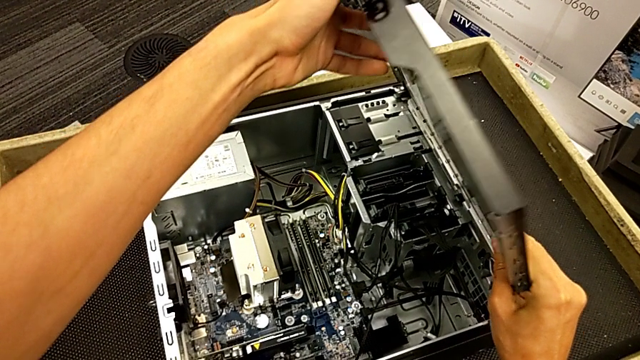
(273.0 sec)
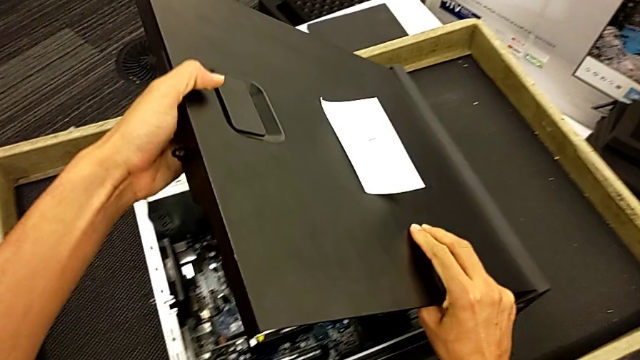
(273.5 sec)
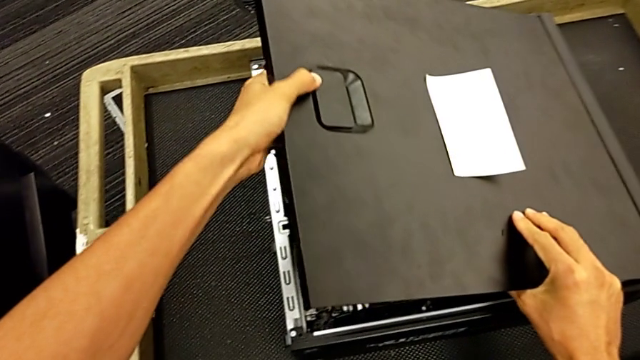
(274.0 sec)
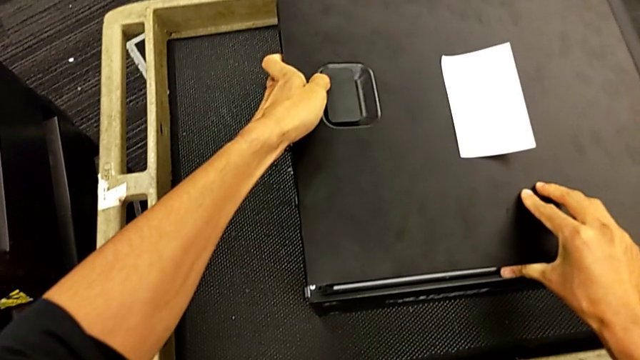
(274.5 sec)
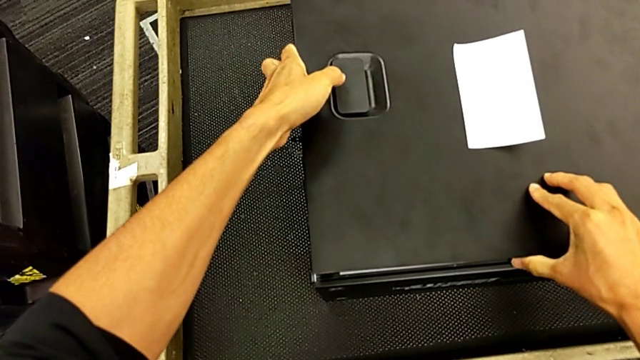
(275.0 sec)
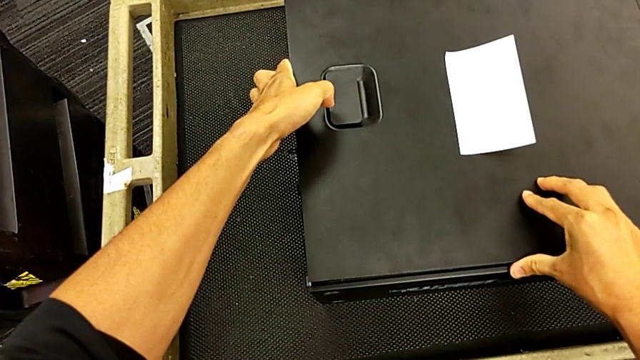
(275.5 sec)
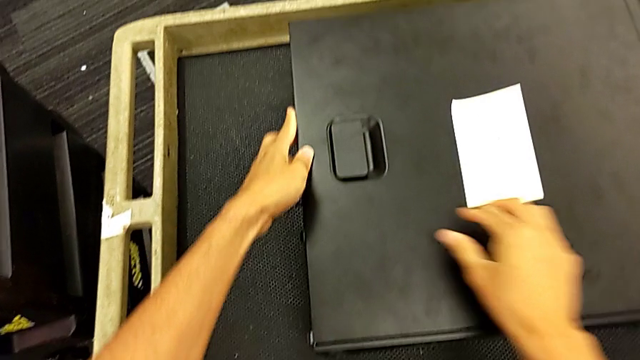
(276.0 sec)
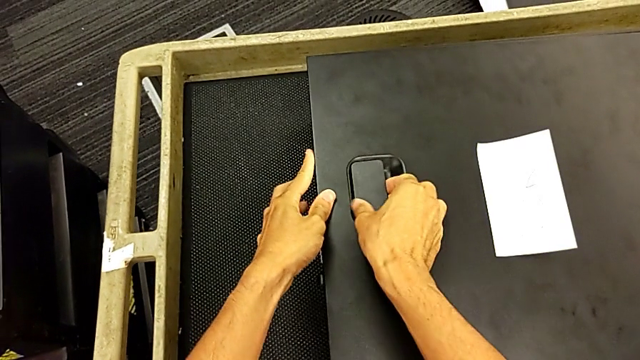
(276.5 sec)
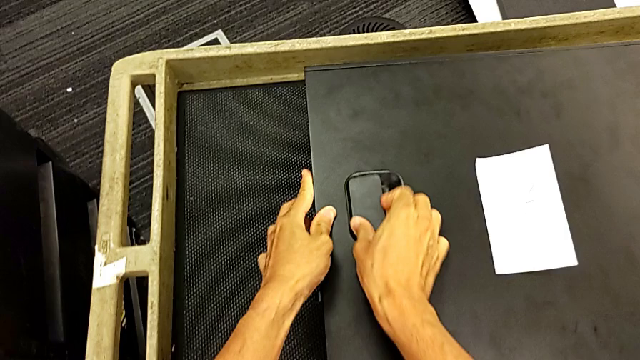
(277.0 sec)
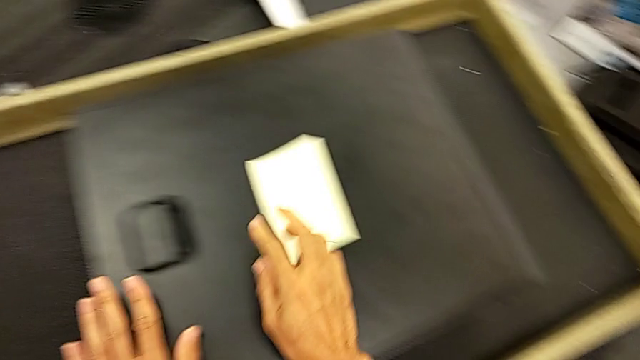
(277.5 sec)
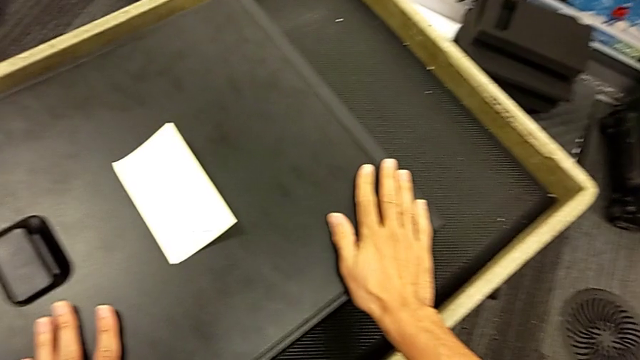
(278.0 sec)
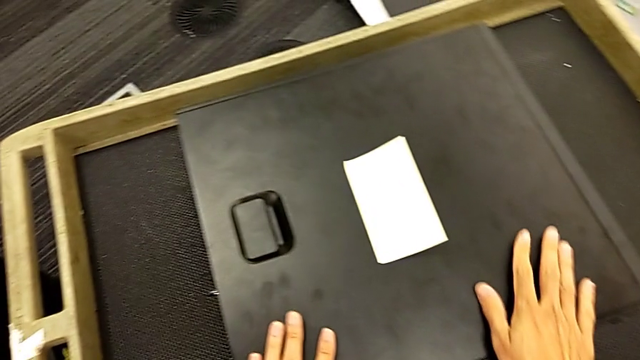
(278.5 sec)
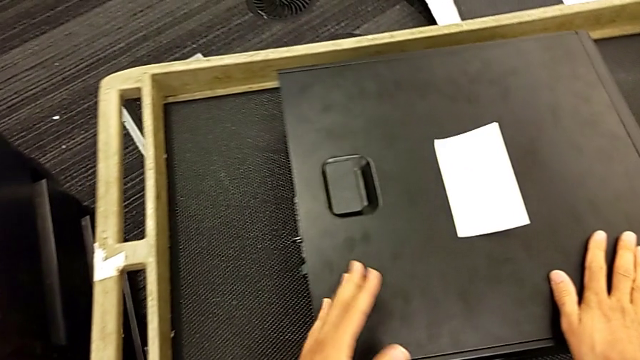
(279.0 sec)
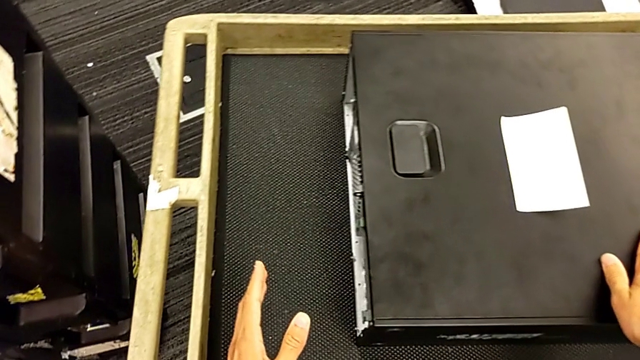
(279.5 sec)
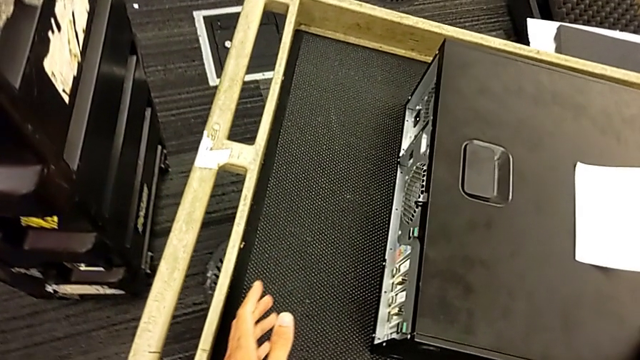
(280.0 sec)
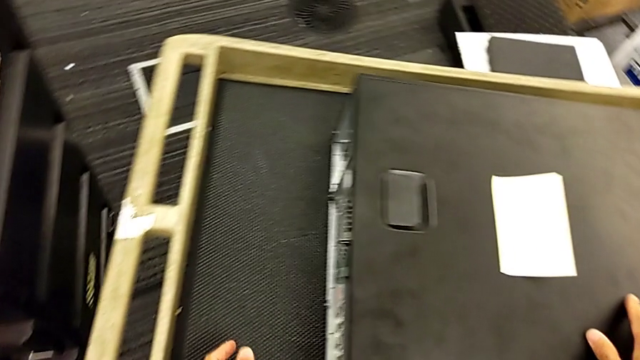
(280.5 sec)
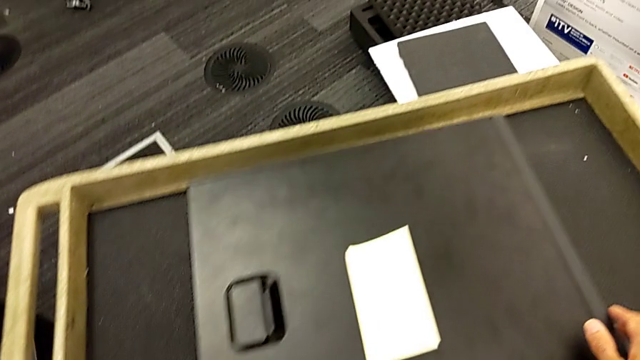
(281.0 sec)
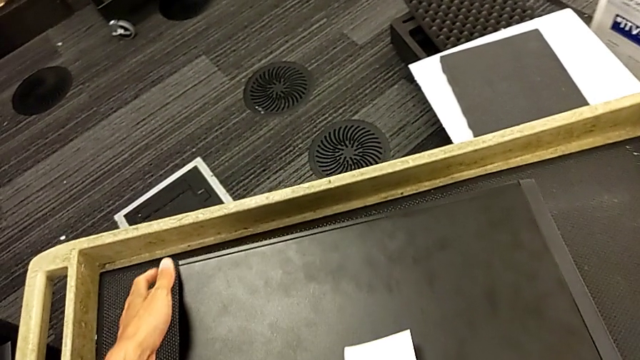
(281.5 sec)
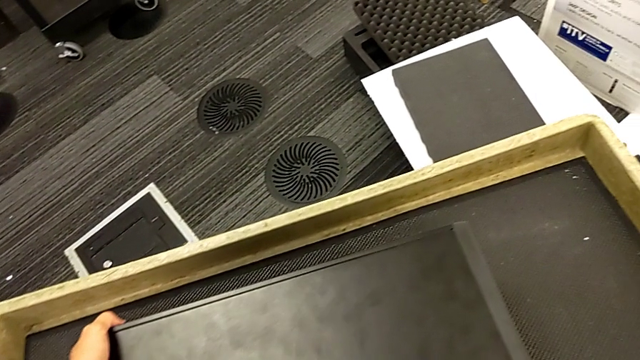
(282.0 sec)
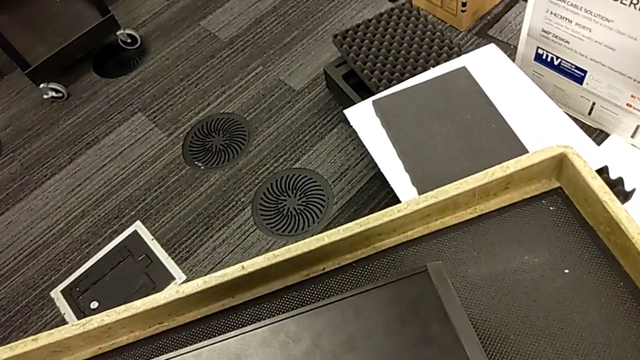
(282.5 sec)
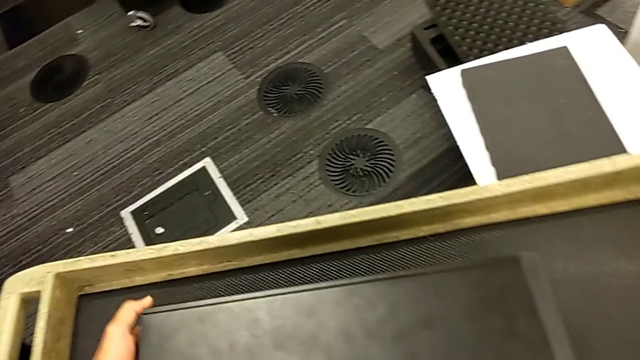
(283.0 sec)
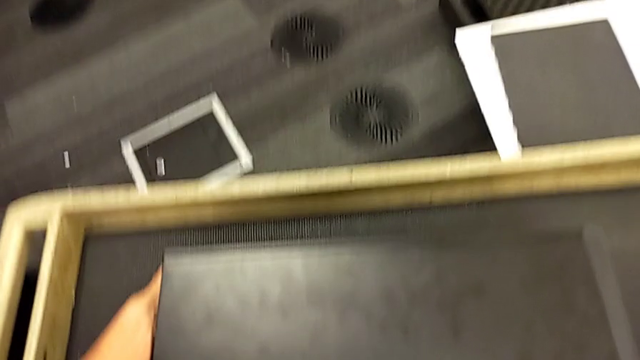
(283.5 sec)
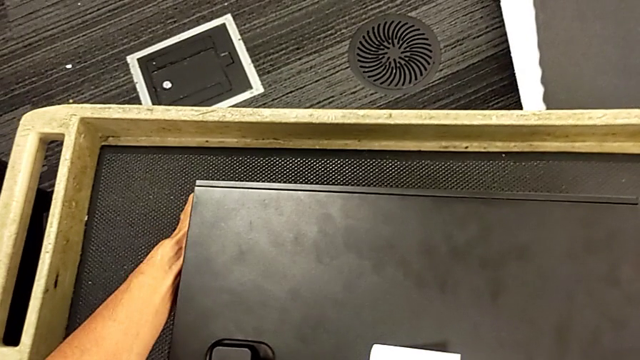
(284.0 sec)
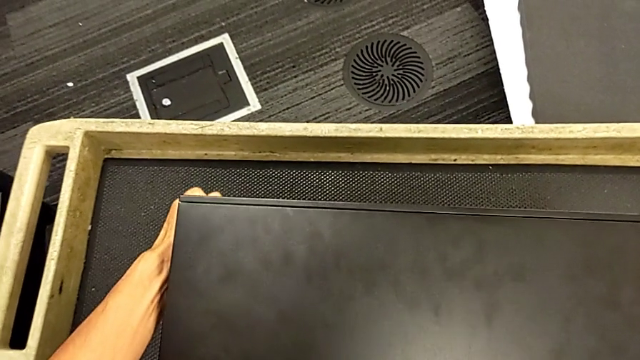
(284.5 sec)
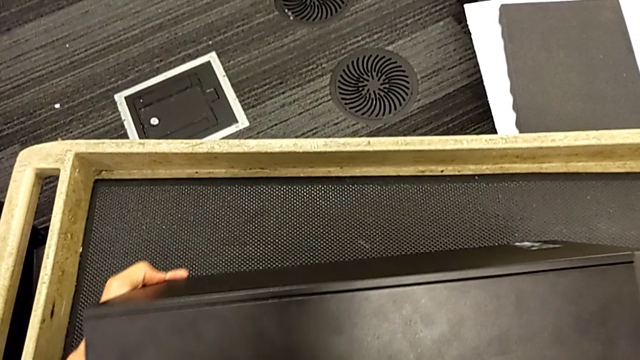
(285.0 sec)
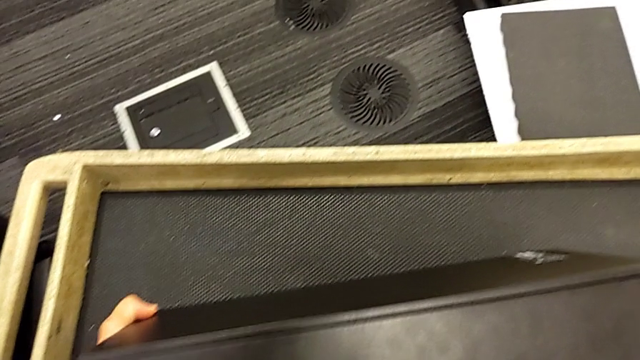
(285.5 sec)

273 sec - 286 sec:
The camera wearer is closing the computer tower. They keep placing the cover and grab the computer tower.

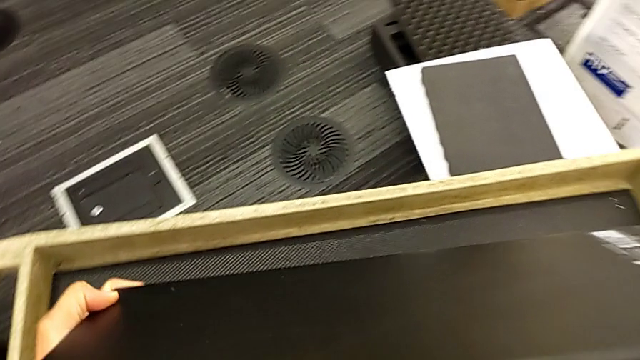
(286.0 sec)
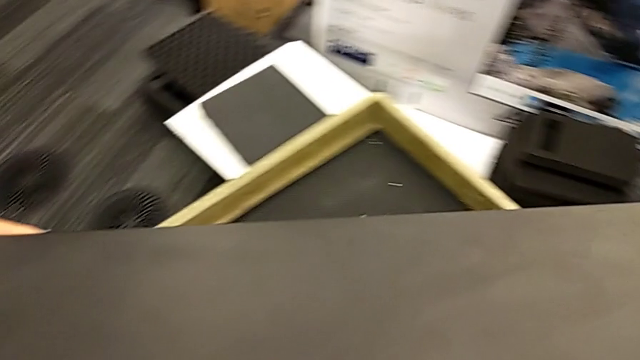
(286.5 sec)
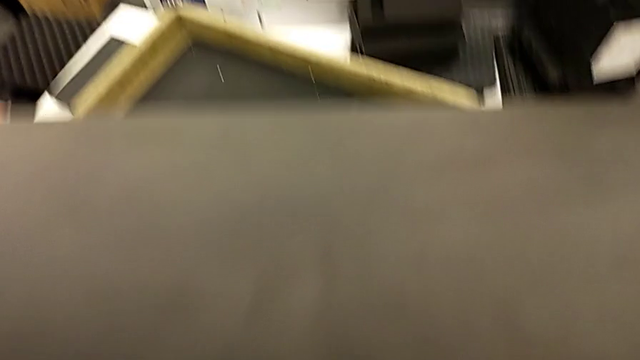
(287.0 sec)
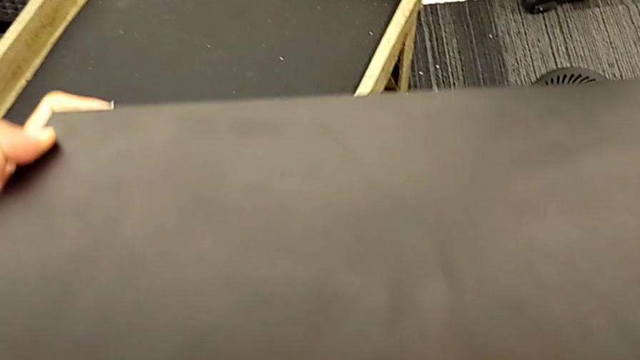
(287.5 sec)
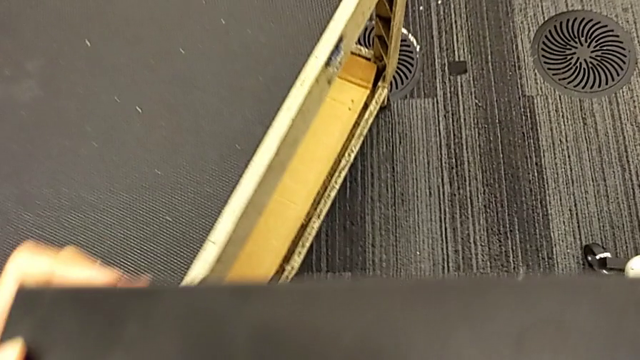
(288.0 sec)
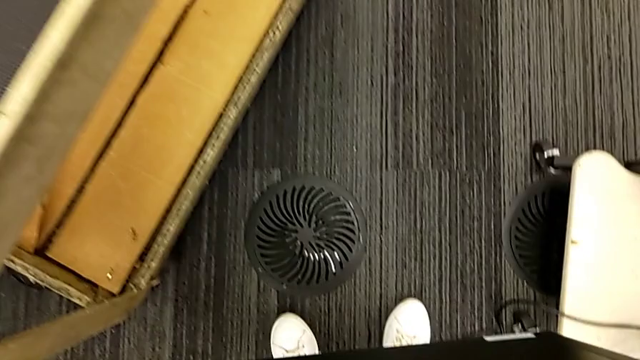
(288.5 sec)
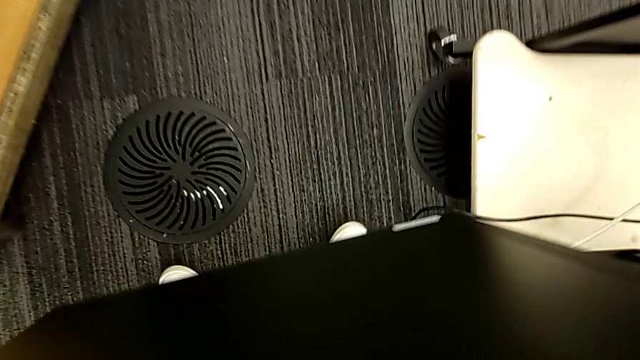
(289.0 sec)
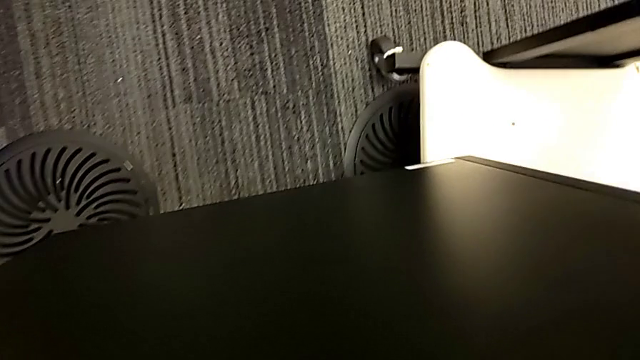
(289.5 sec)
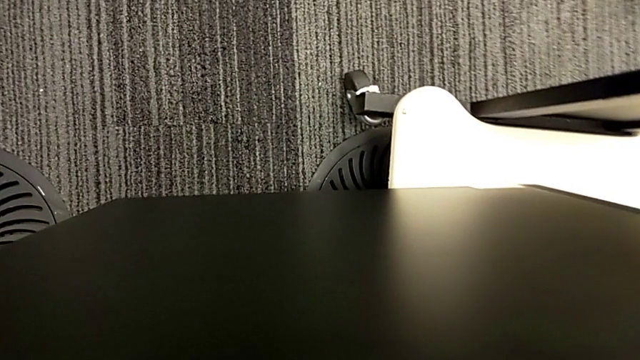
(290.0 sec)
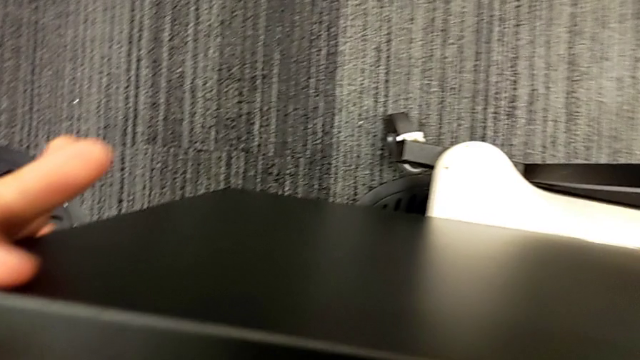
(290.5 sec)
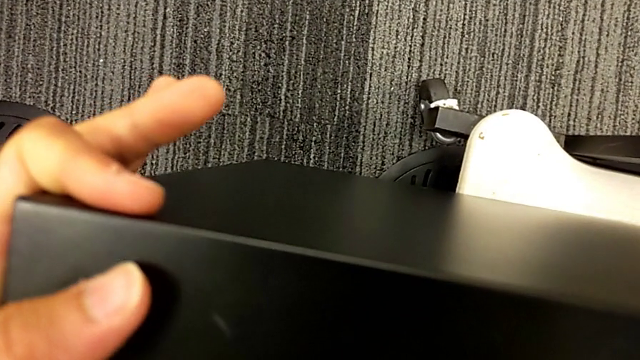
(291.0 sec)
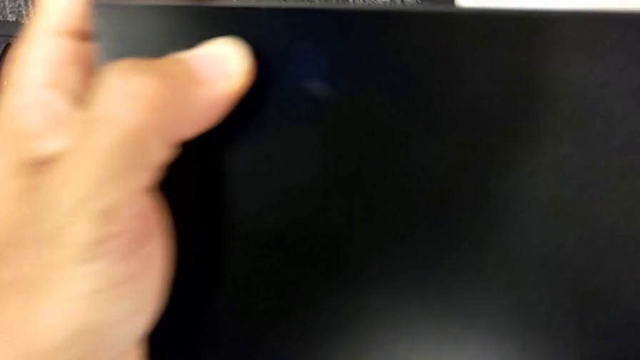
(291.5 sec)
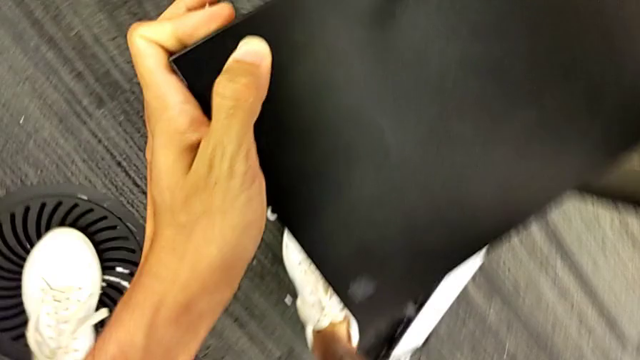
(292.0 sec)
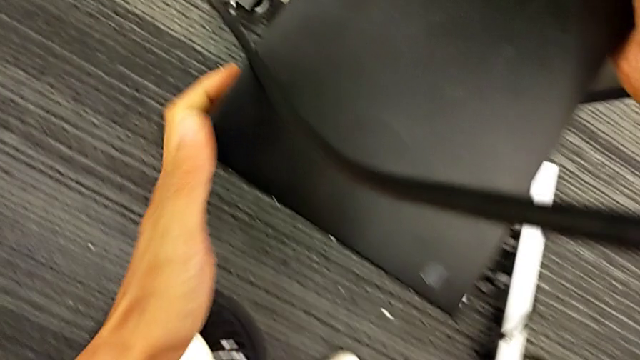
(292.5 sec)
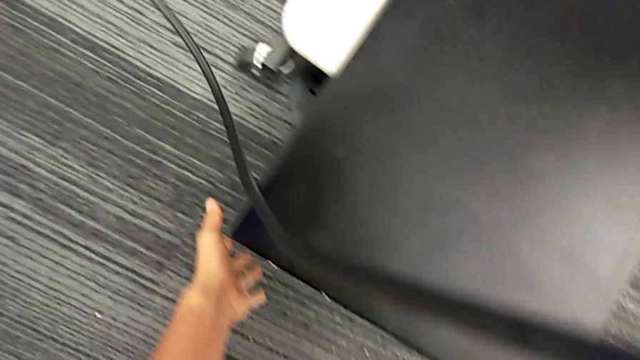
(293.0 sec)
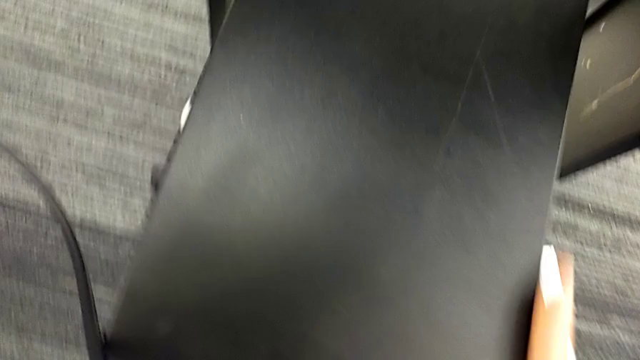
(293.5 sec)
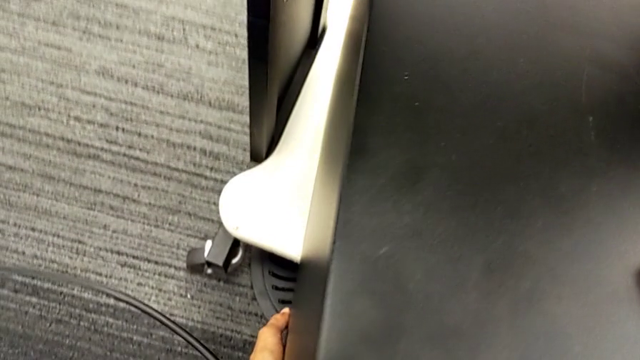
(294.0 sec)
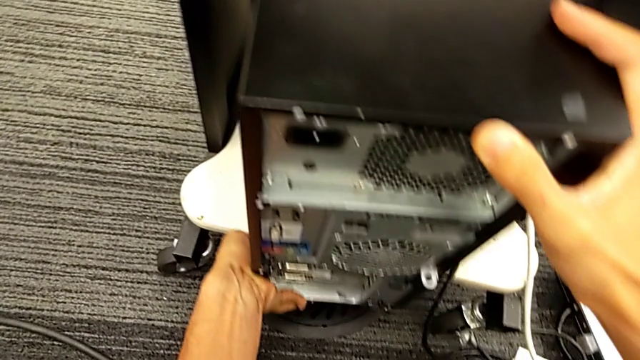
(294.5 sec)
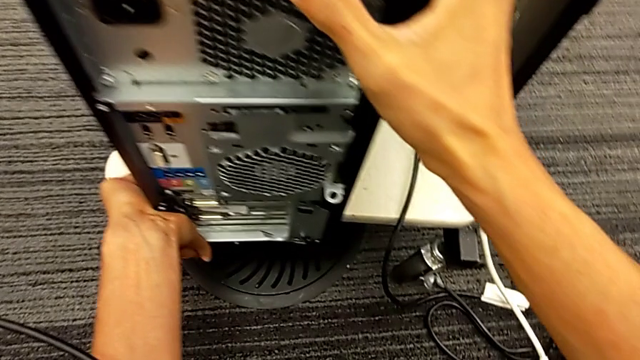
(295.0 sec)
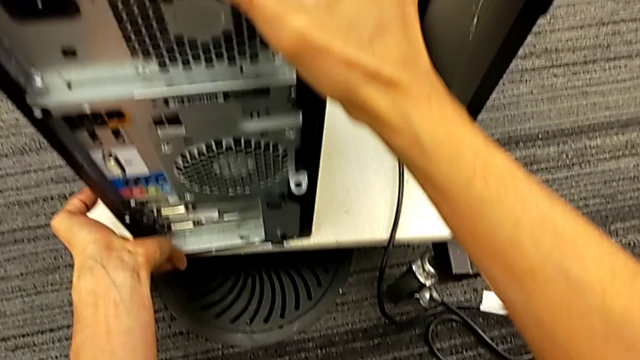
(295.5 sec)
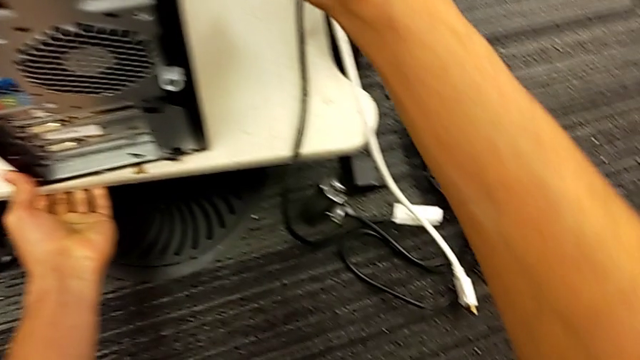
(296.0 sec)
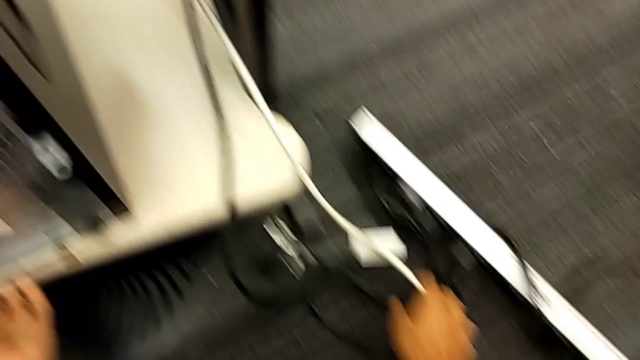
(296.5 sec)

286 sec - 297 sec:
The camera wearer places the computer tower. They lift the computer tower and place the position computer tower.
